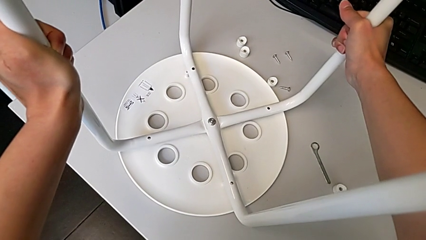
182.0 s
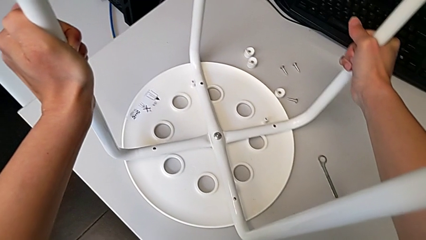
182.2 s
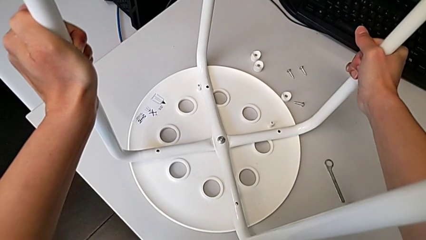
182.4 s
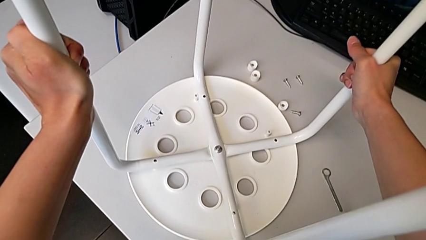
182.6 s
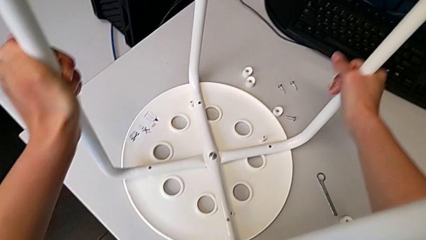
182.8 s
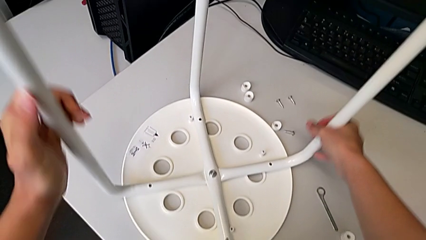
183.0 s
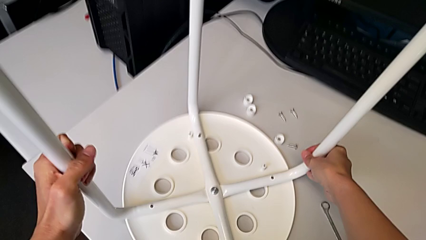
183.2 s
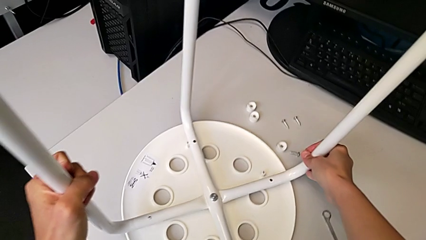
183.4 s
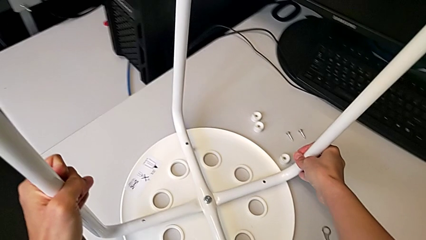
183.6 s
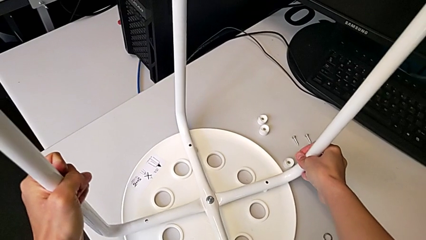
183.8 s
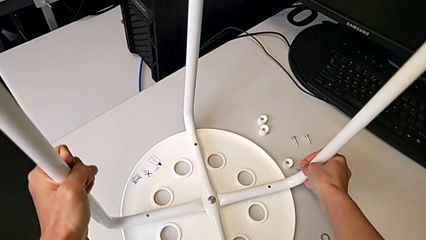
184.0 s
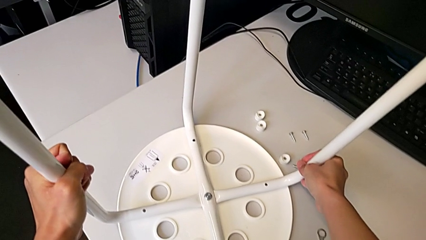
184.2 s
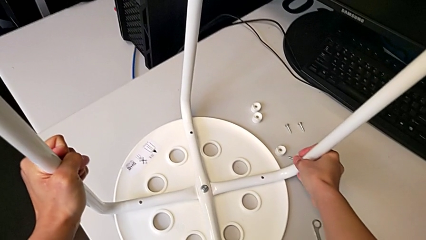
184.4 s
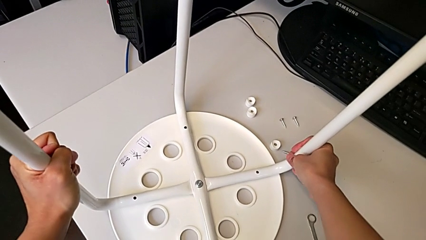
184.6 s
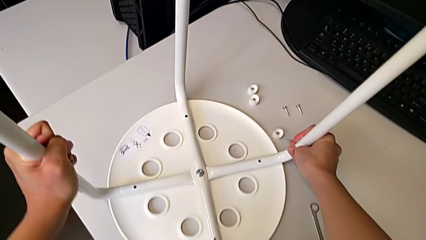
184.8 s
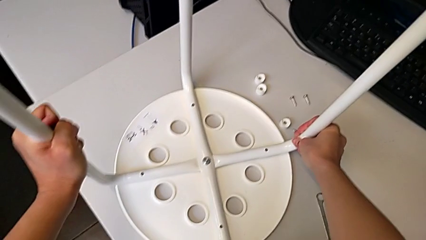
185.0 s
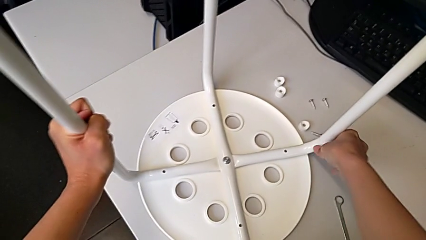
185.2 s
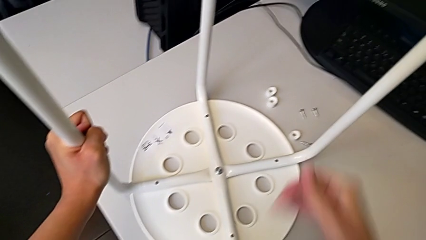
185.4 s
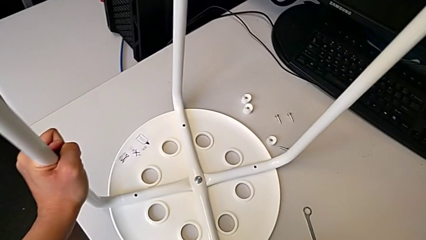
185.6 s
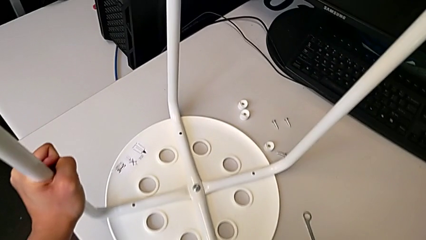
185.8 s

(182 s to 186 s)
The camera wearer is assembling the legs onto the seat. They keep aligning the leg.

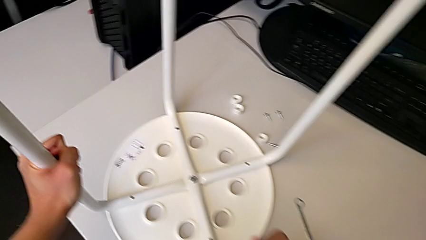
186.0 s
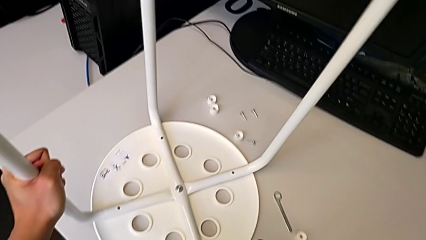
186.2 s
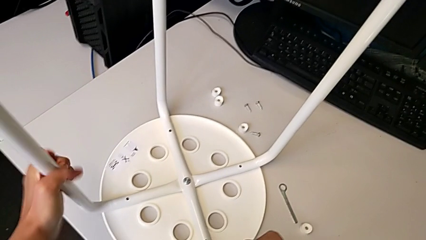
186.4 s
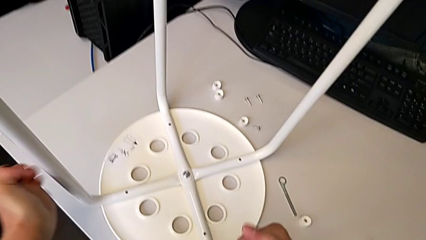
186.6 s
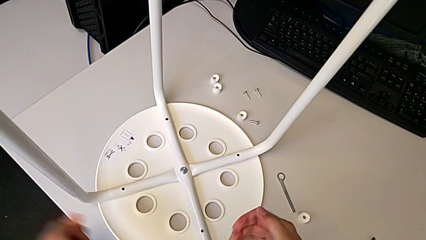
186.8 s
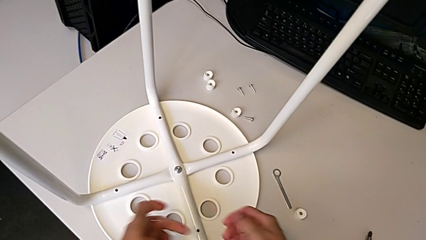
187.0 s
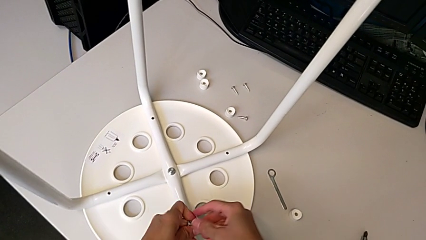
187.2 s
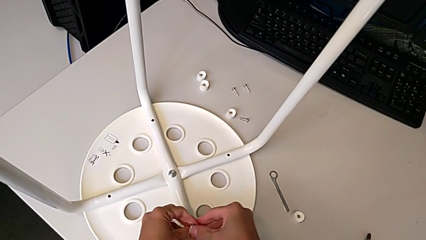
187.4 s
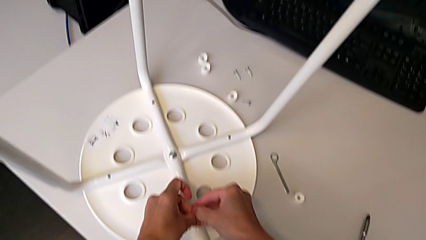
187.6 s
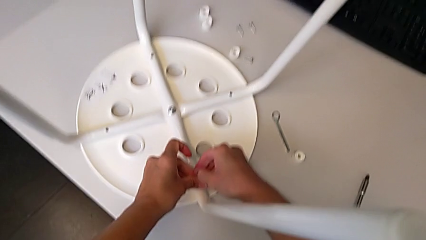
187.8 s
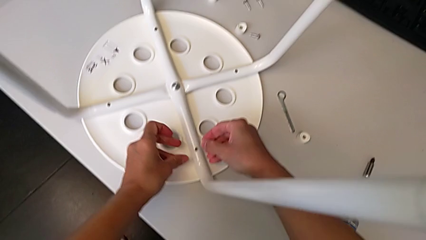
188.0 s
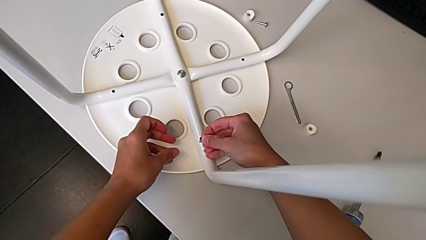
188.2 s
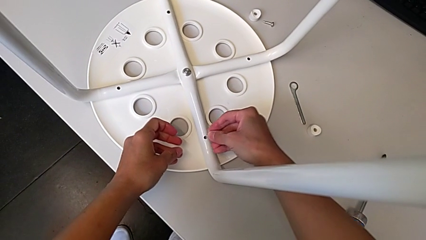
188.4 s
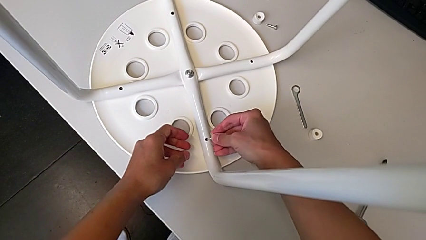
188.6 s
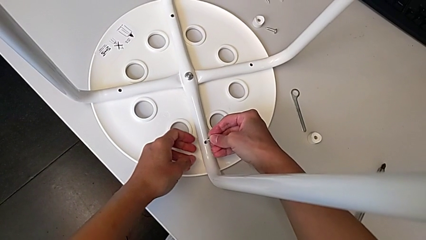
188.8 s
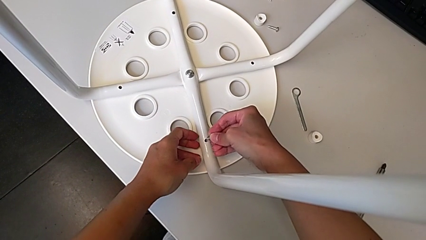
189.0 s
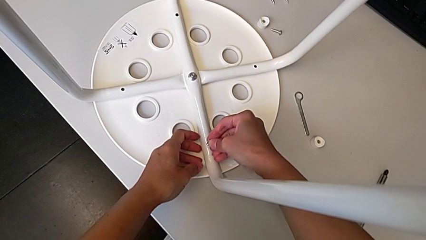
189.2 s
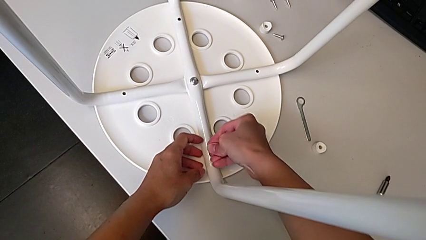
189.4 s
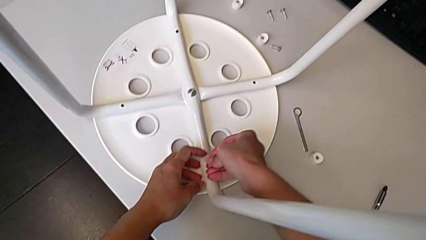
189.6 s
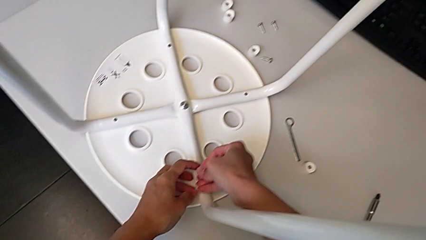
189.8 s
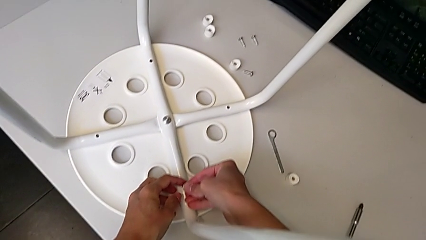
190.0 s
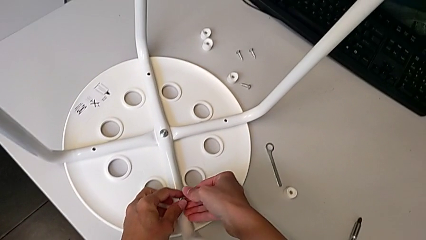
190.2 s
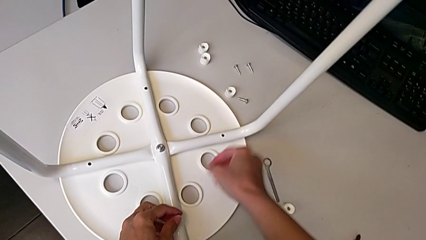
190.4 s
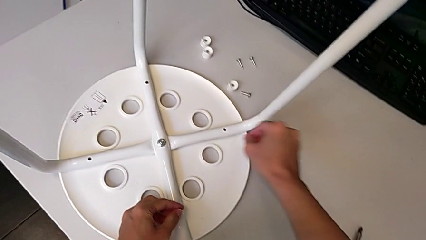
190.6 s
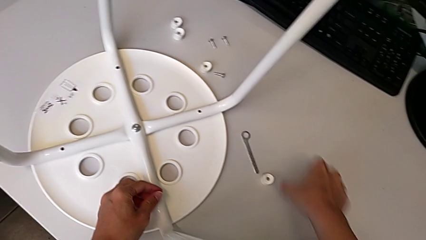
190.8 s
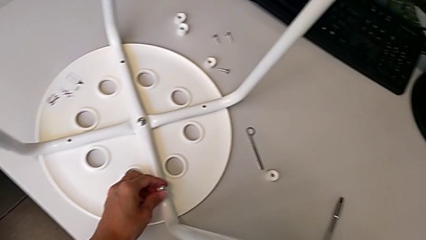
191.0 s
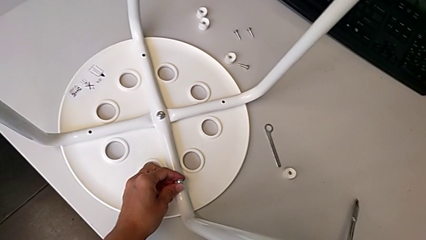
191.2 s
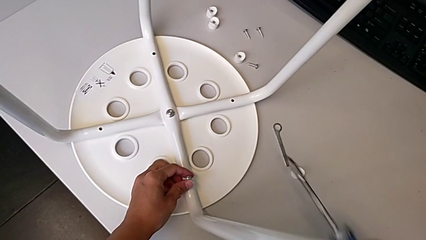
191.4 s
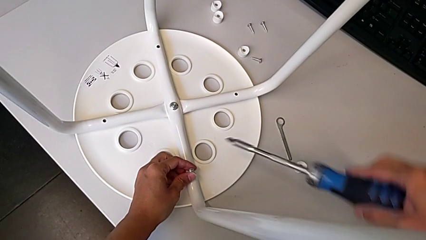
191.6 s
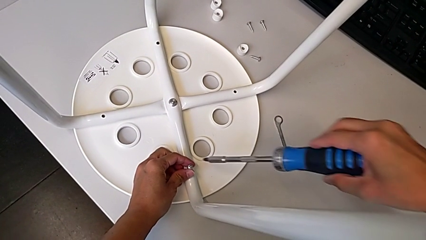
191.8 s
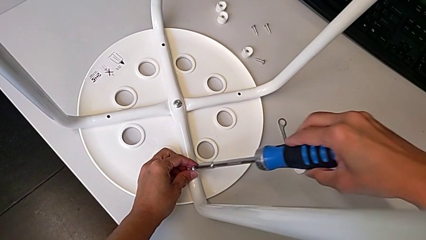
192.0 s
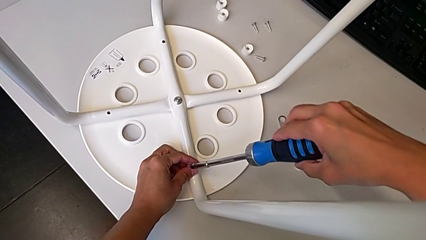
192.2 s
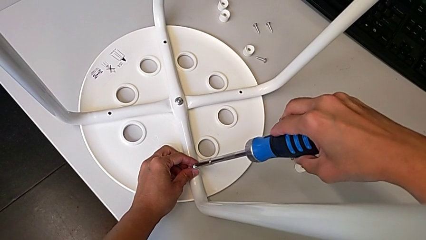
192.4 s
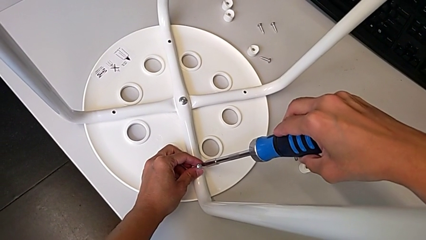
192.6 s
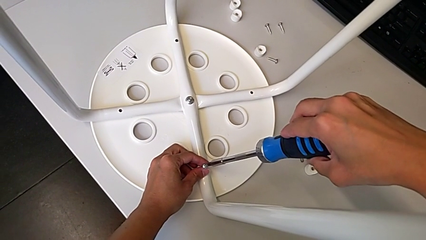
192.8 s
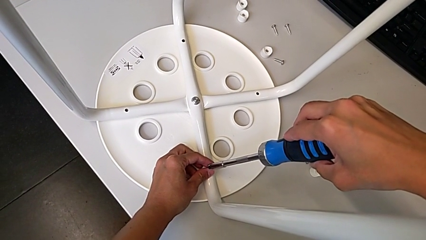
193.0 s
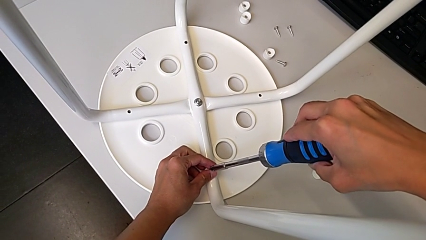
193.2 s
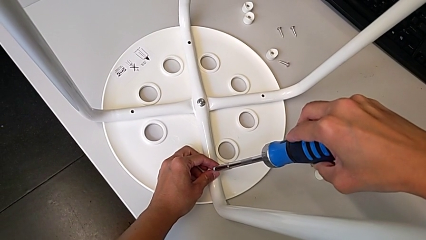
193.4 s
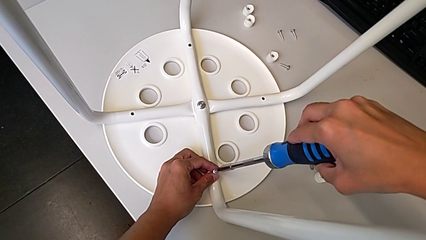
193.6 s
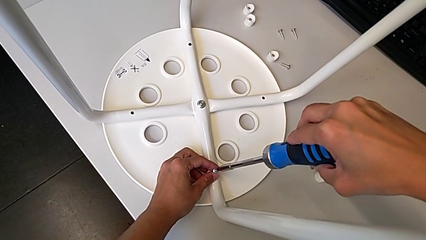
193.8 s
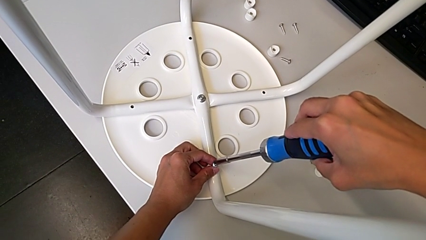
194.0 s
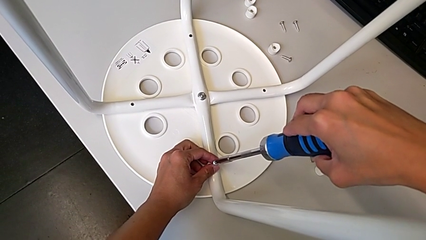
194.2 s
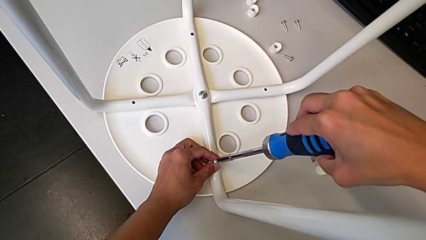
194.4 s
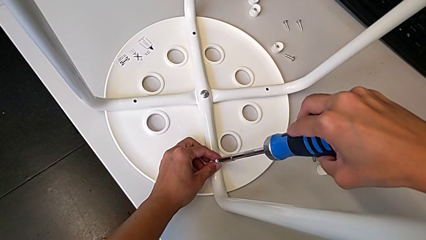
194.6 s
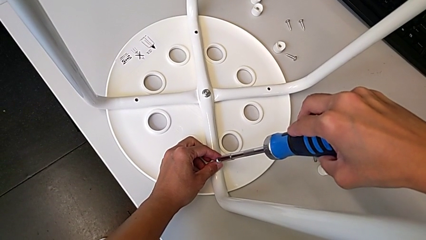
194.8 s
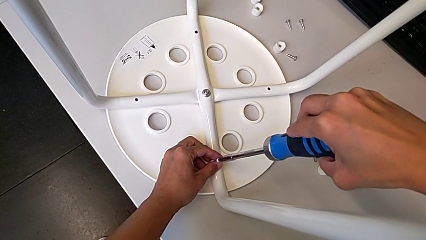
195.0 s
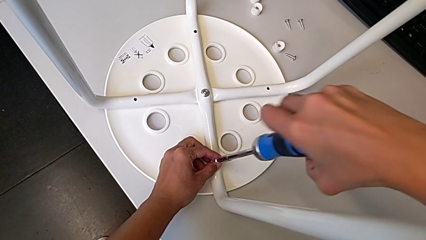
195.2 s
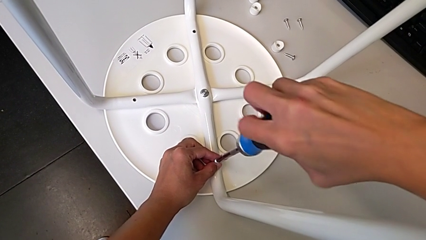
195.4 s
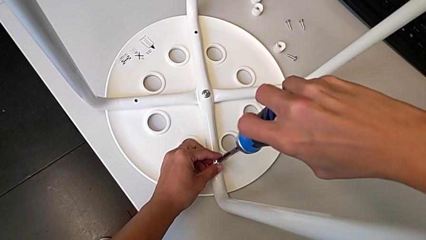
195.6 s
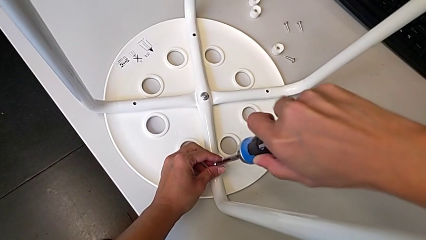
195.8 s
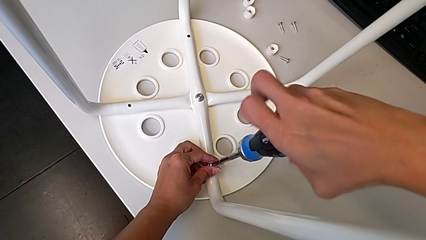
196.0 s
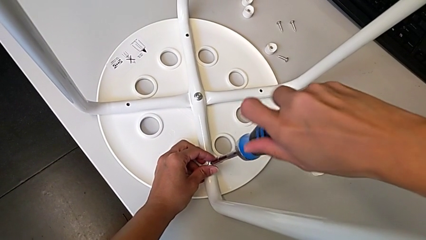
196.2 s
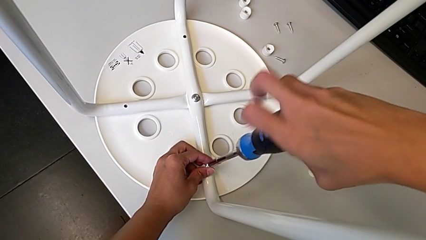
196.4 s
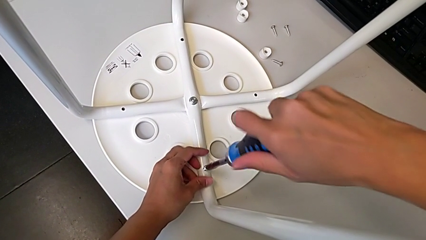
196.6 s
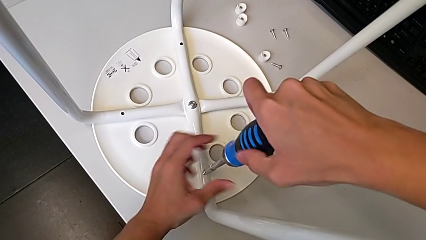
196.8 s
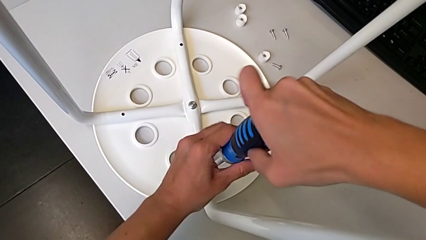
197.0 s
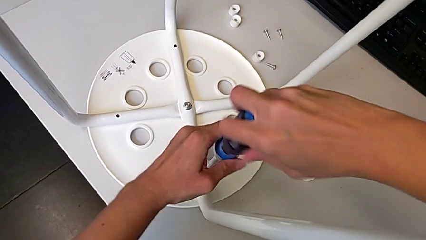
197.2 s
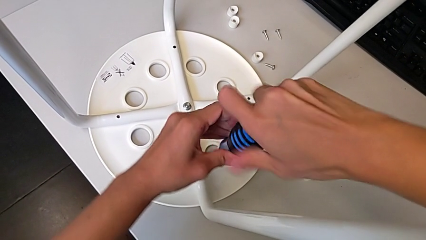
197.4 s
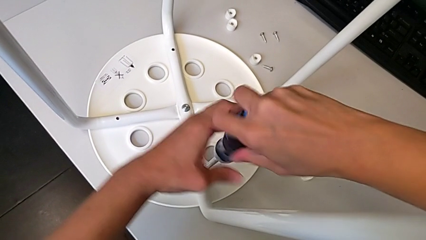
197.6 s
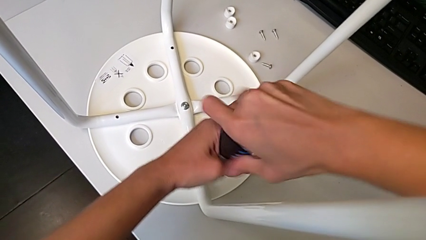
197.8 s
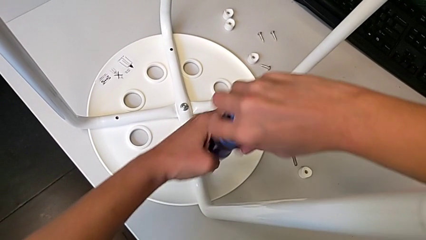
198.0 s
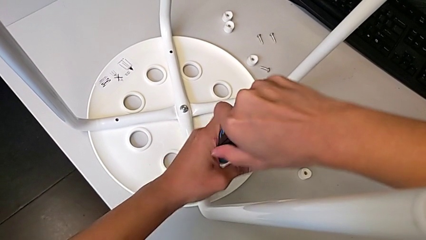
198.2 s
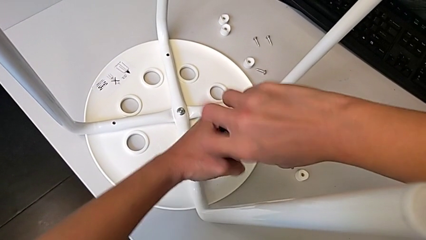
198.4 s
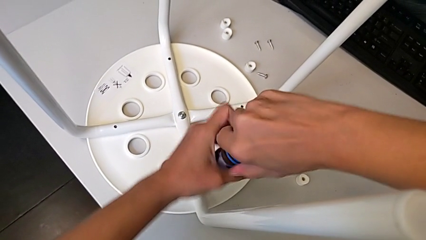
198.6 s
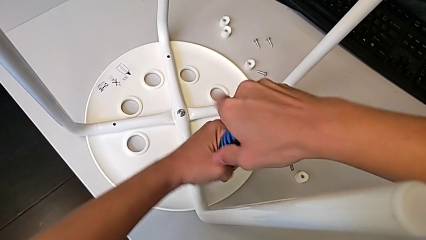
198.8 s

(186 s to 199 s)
The camera wearer is screwing the legs onto the stool. They wrongly insert the screw, grab the screwdriver, insert it and begin to screw the screw.
